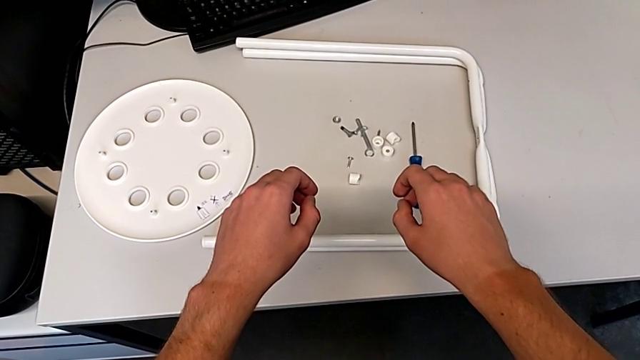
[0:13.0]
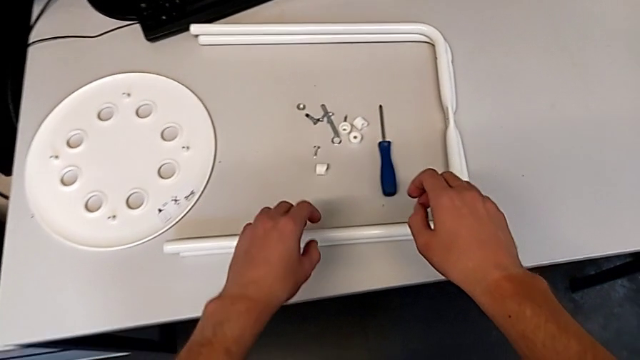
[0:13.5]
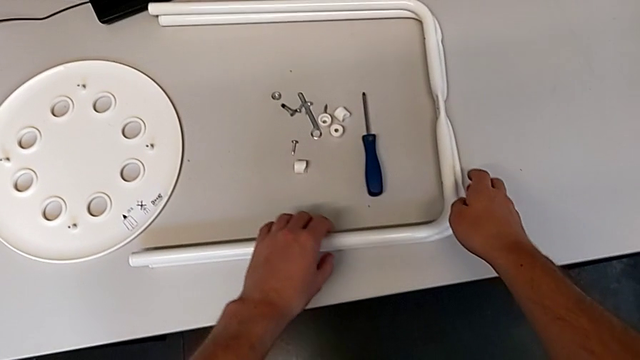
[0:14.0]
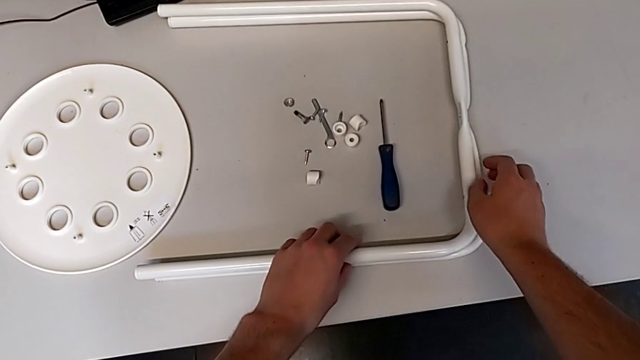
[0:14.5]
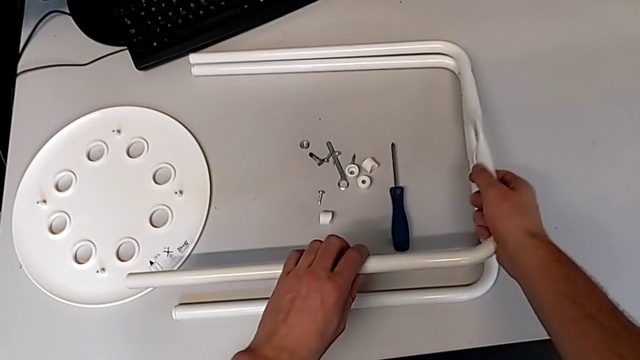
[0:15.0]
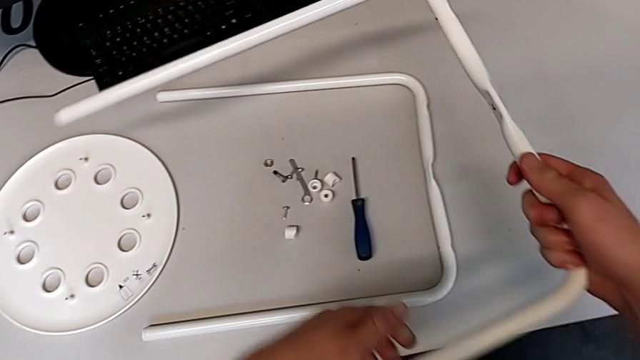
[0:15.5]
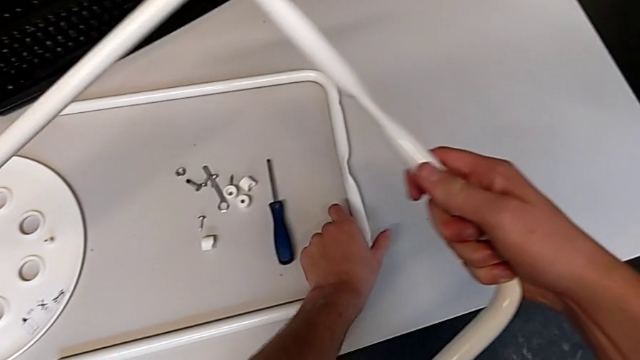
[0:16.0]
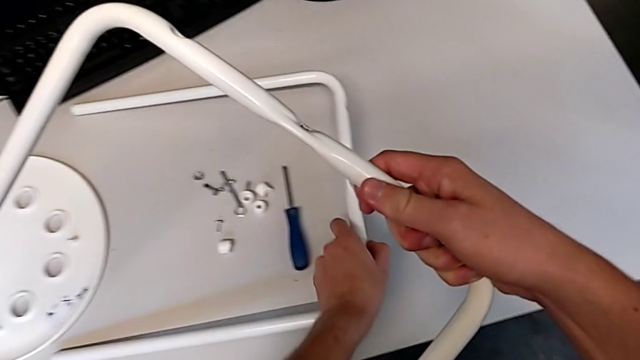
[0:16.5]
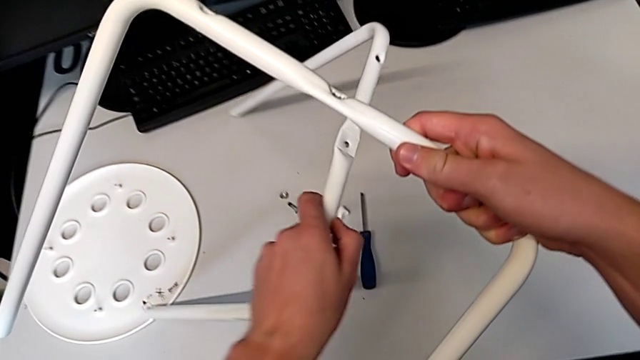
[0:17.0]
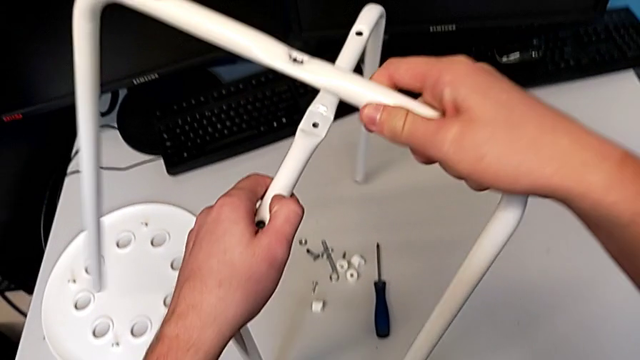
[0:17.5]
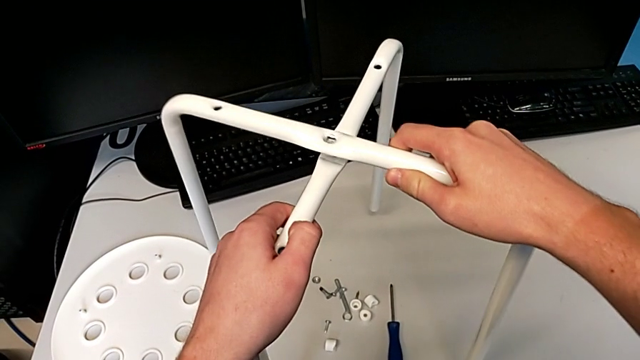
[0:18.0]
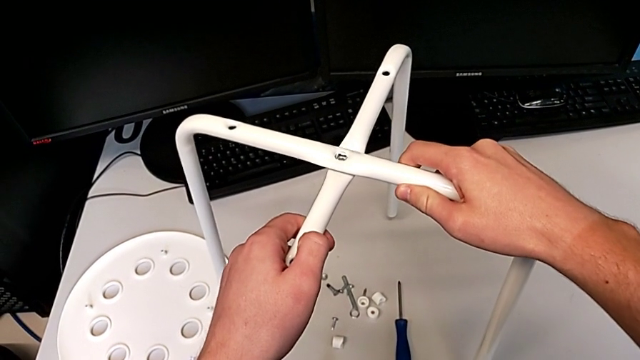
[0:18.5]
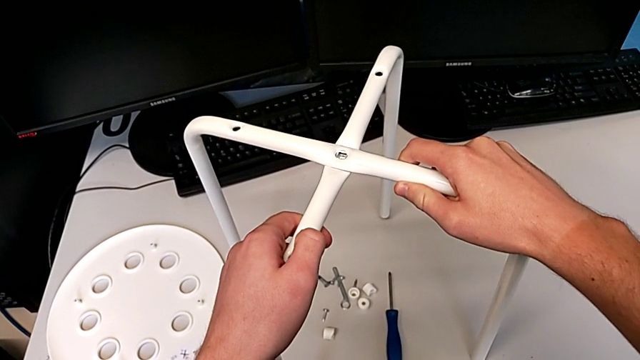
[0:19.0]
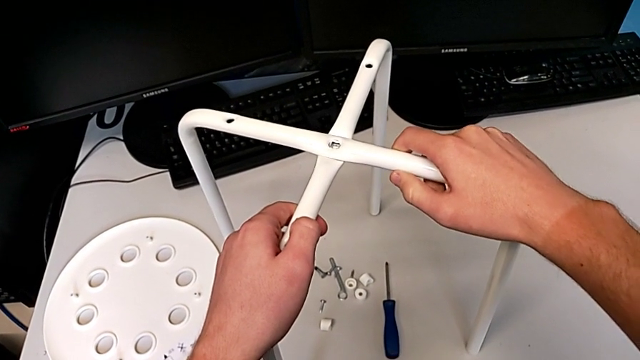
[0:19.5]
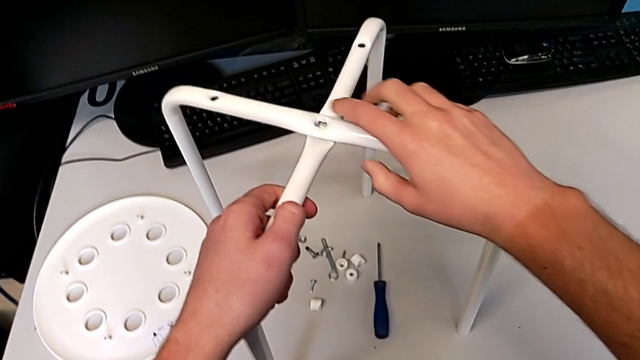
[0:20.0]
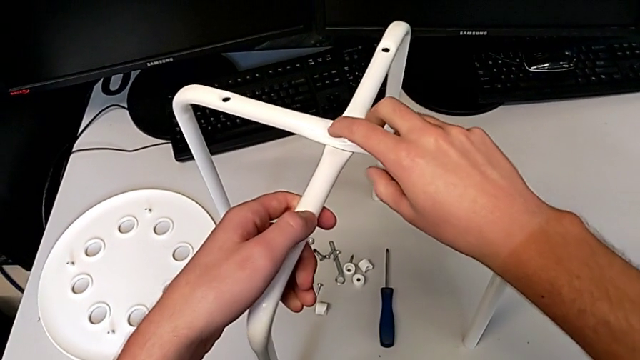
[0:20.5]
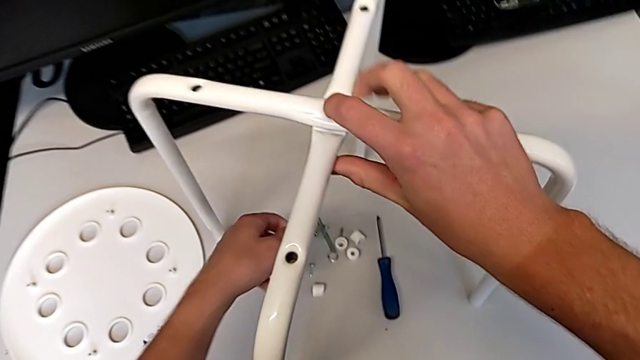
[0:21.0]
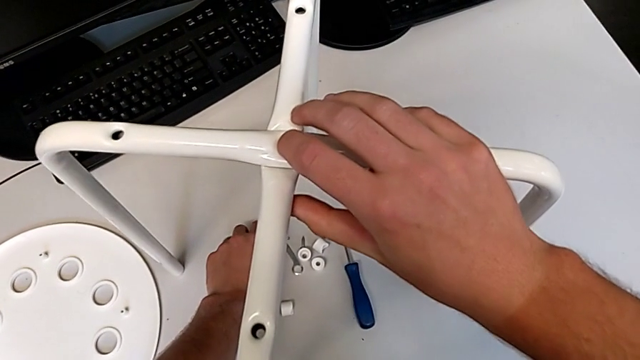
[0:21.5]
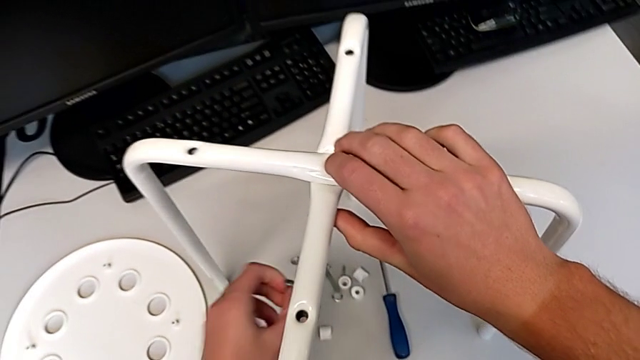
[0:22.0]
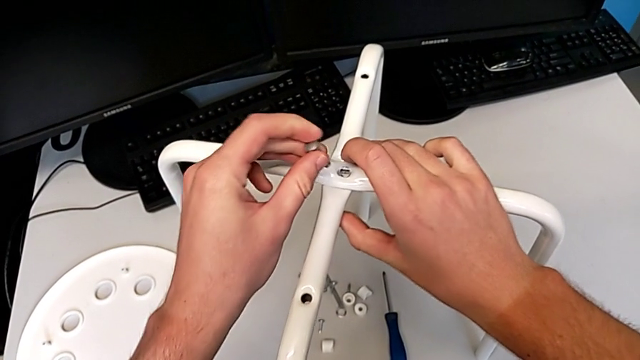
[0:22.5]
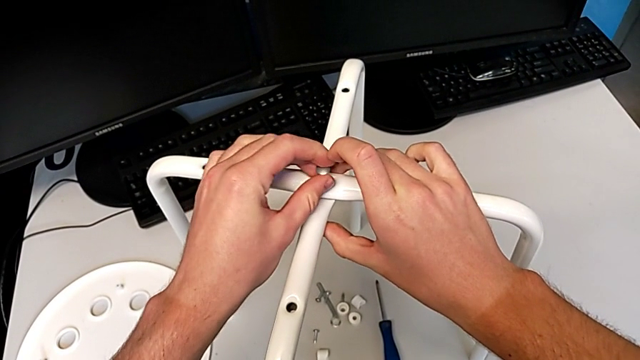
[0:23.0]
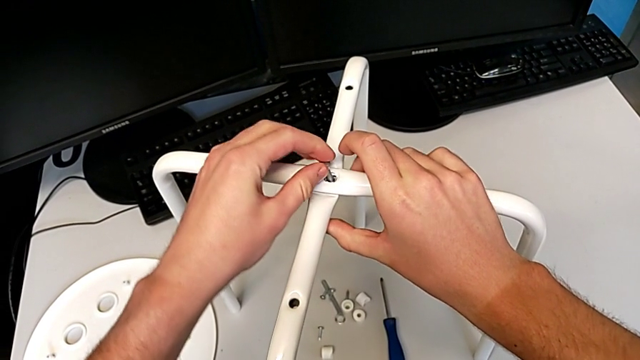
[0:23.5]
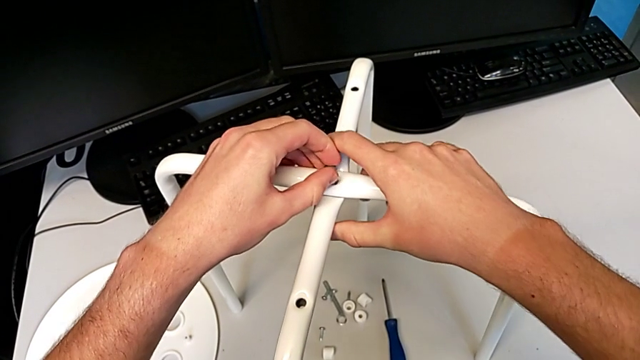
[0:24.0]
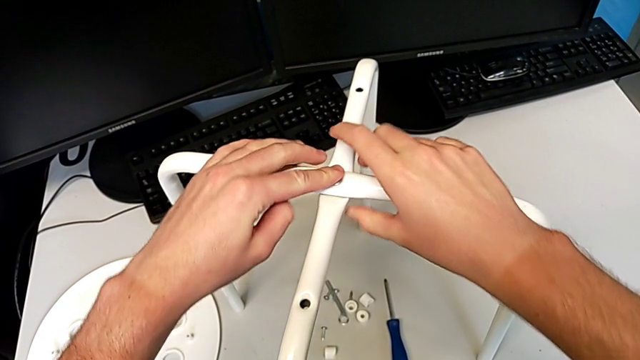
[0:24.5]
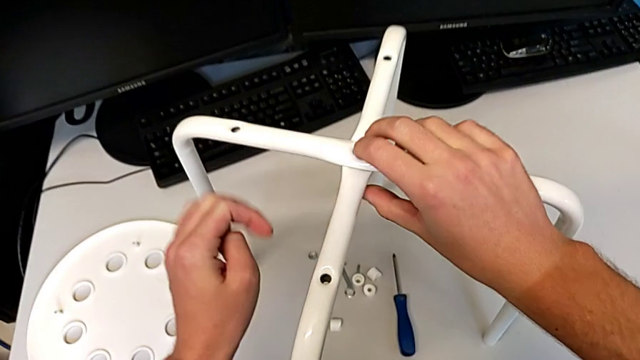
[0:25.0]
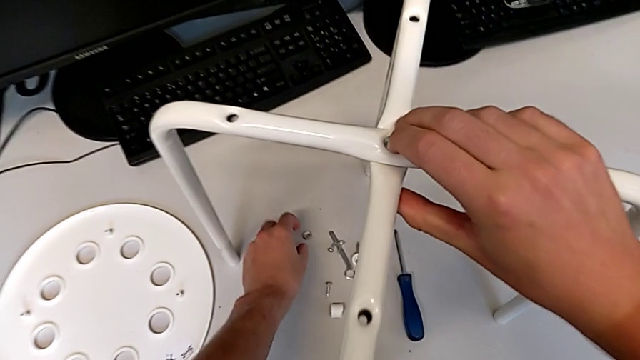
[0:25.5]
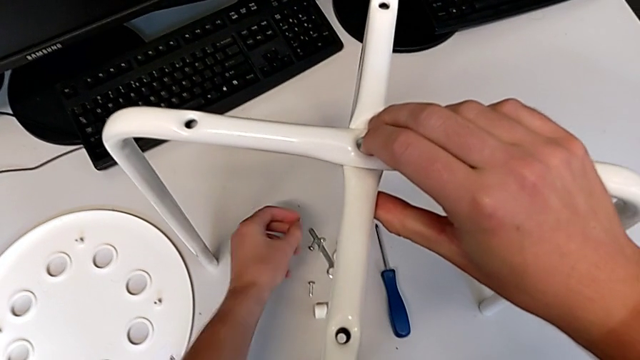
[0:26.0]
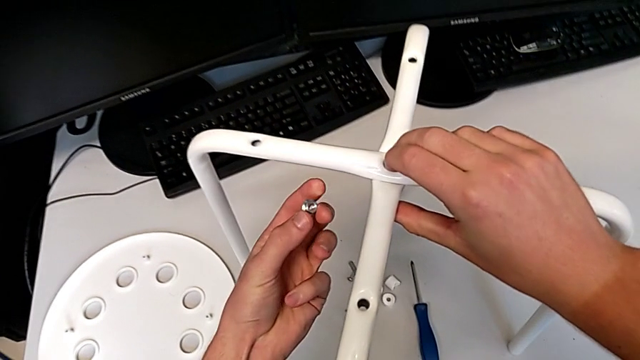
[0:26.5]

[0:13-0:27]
The camera wearer is assembling the stool legs. They approach the leg, lift it with the left hand, lift it with the right hand, approach the leg, align it, place it, hold it, grab the bolt, insert it and grab the hex nut.

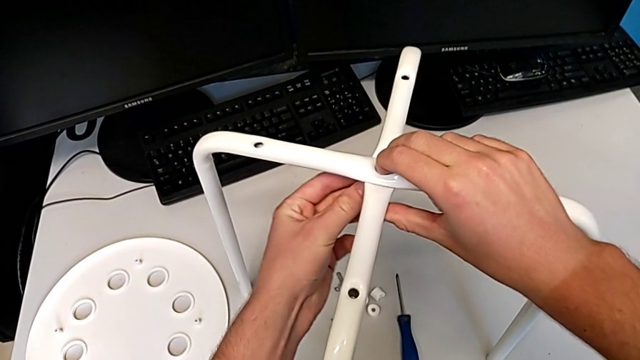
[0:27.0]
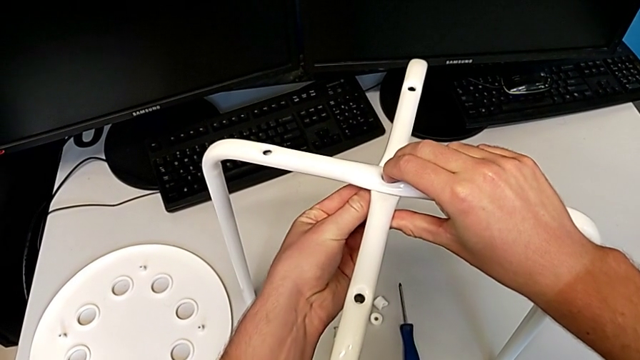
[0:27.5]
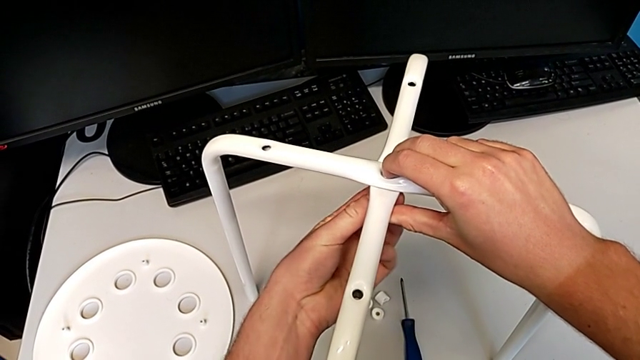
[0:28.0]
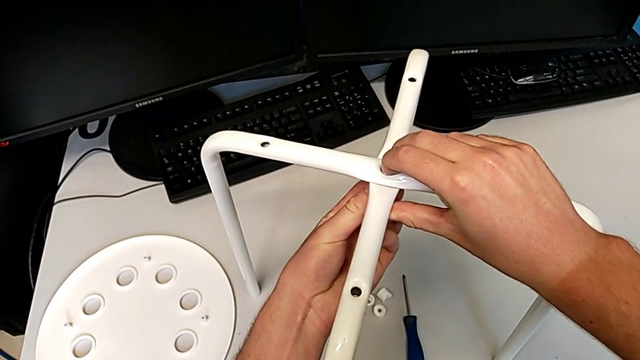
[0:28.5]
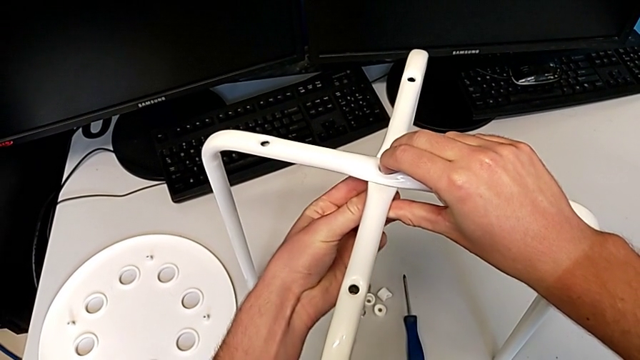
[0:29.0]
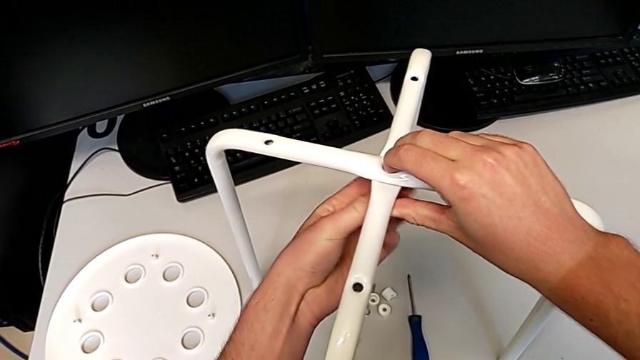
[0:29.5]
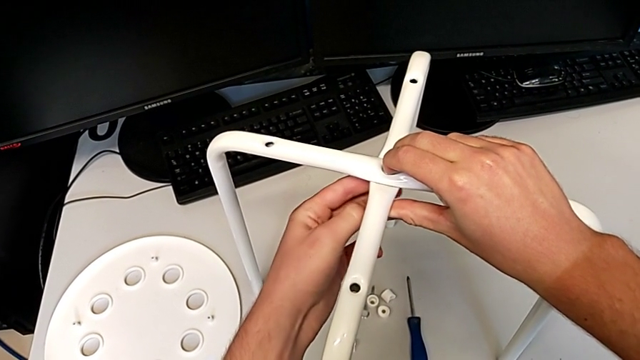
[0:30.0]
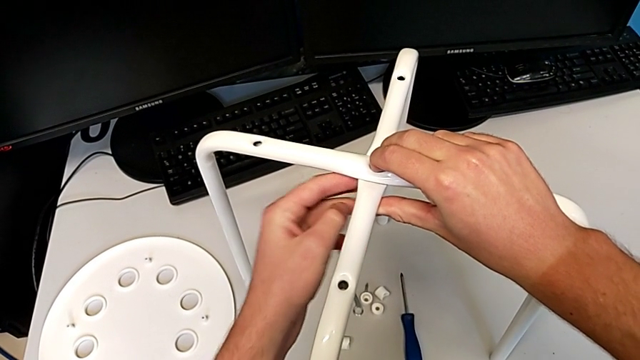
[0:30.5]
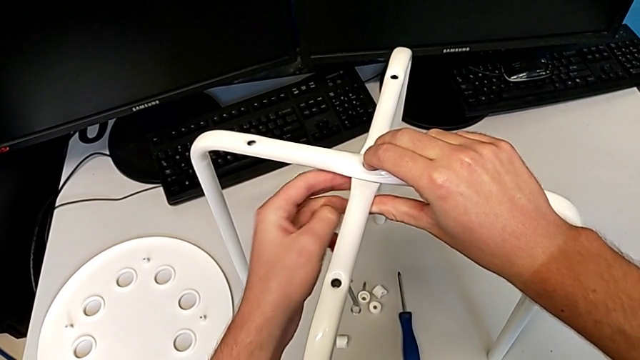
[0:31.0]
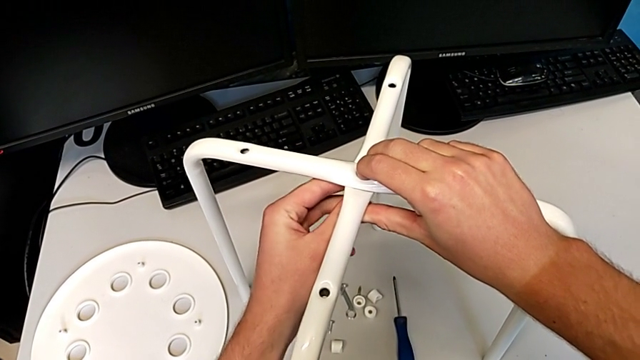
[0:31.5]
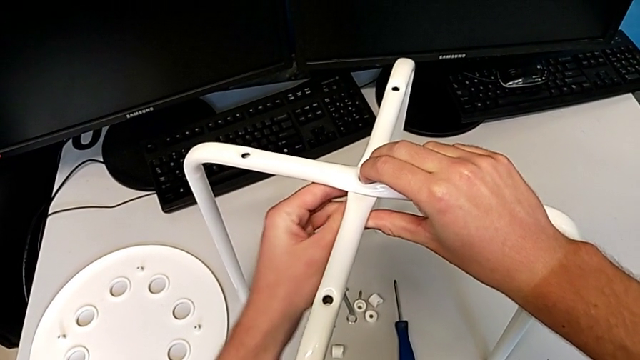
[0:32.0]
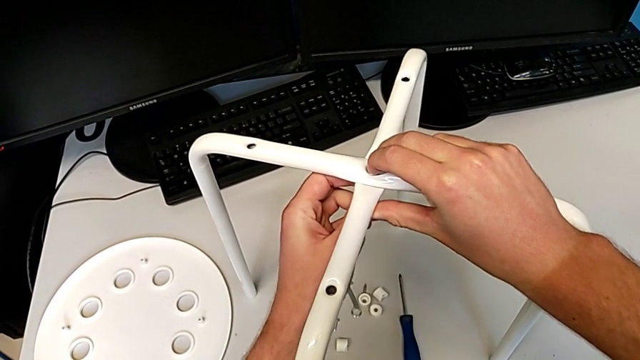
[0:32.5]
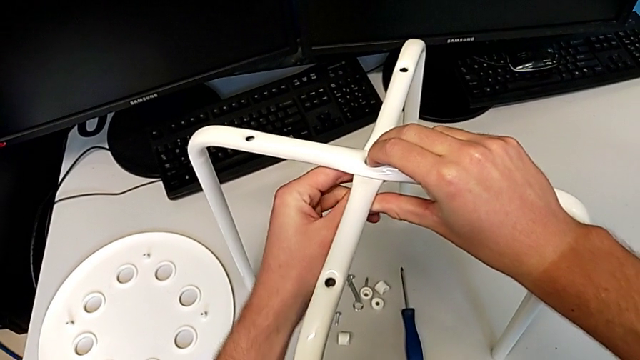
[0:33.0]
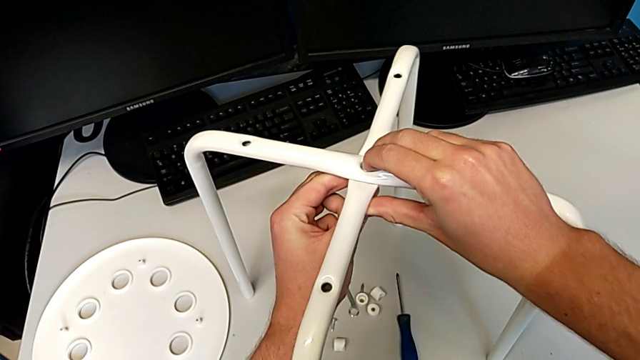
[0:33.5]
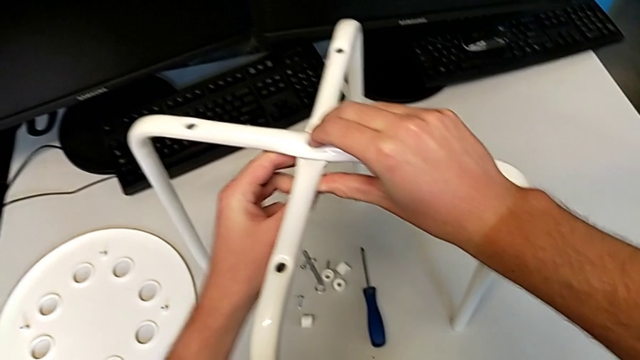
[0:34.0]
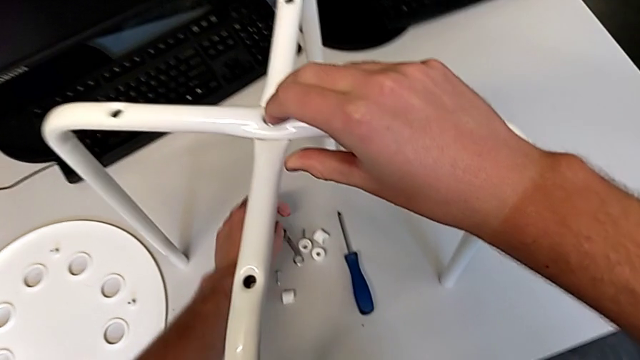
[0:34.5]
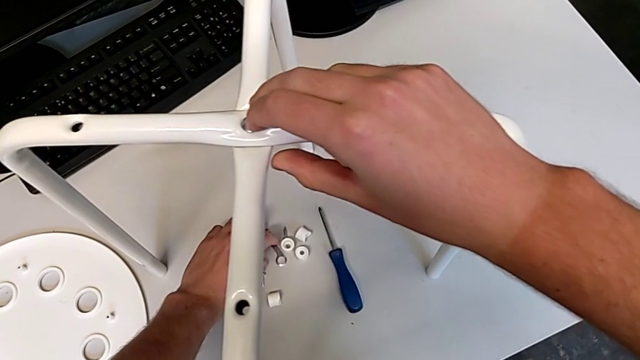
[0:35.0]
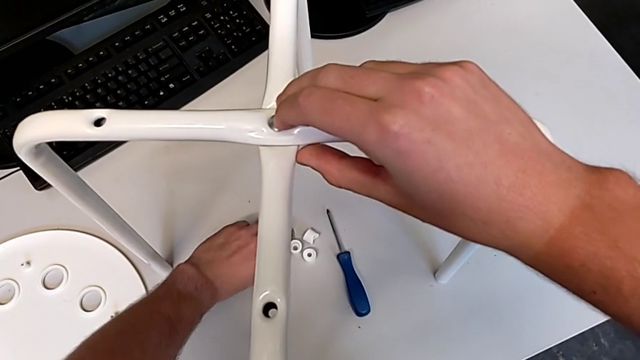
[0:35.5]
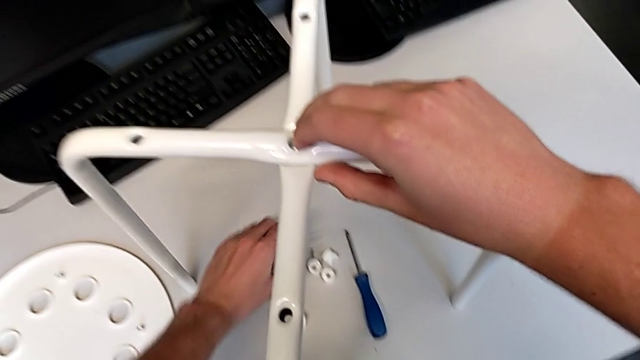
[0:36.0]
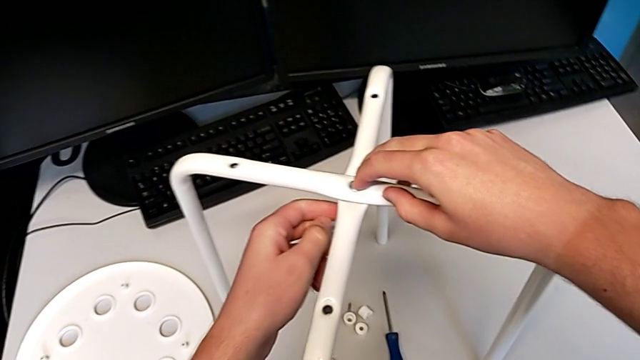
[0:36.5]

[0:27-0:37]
The camera wearer is assembling the stool legs. They insert the hex nut, screw it and grab the hexagonal wrench.
